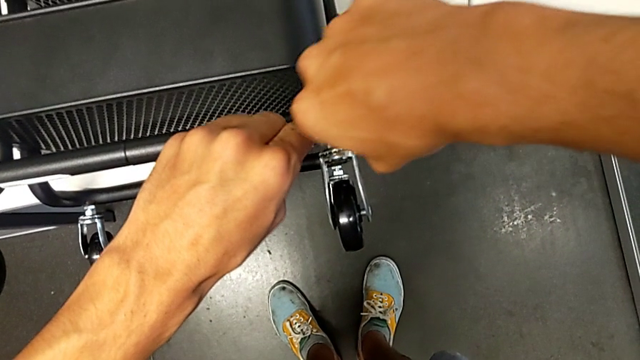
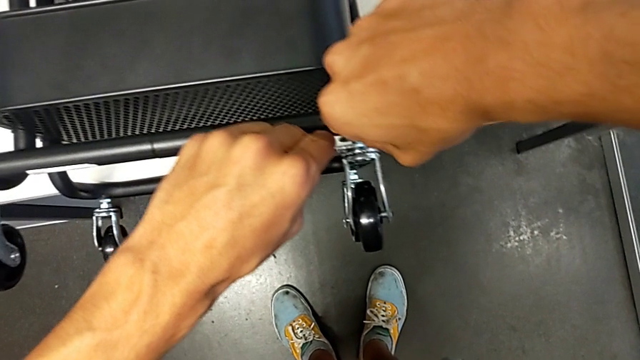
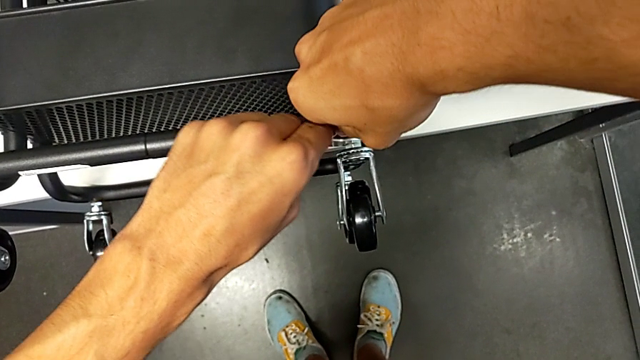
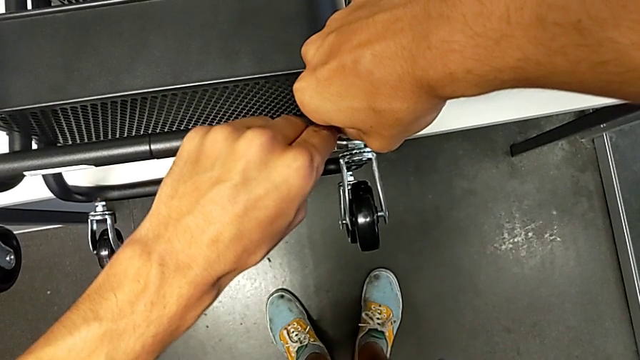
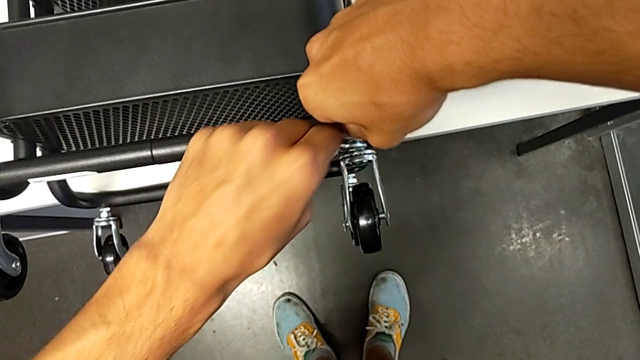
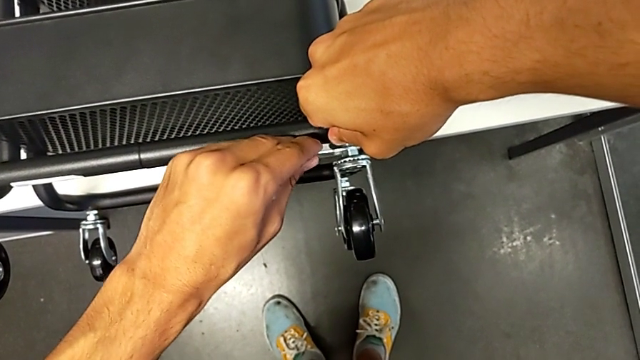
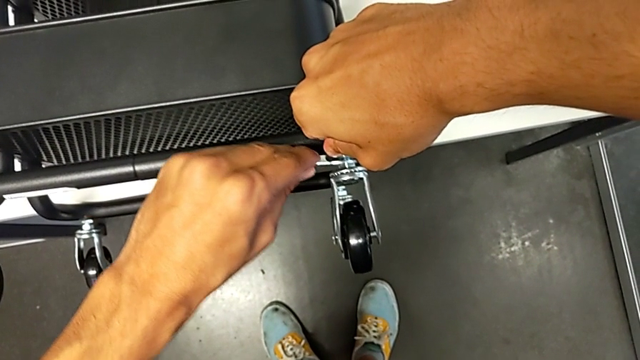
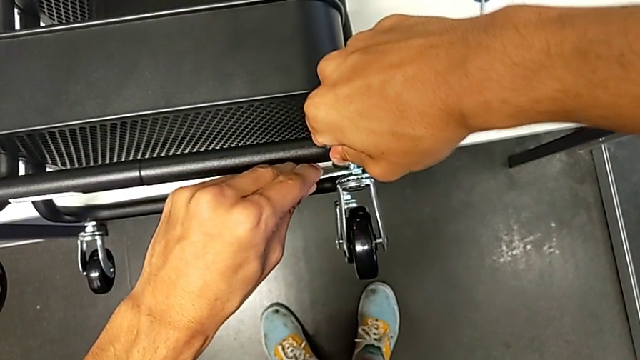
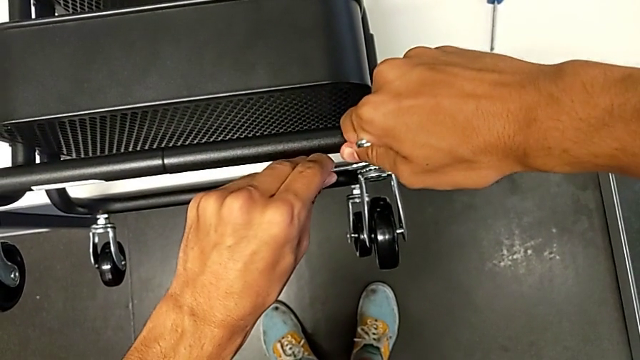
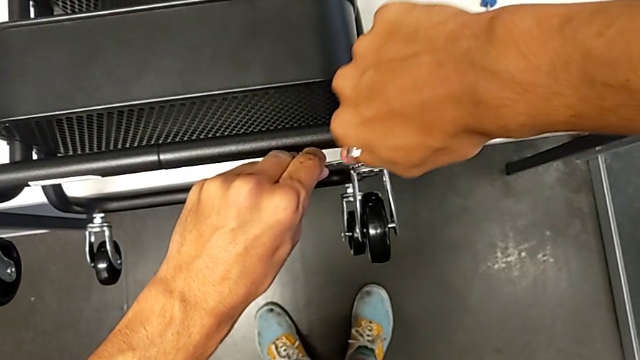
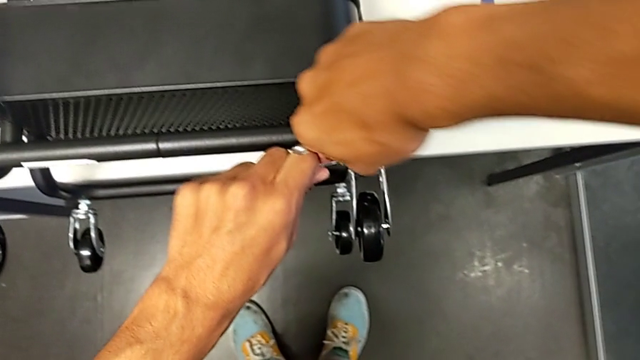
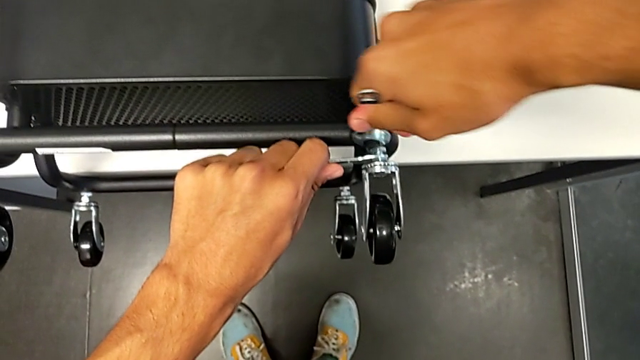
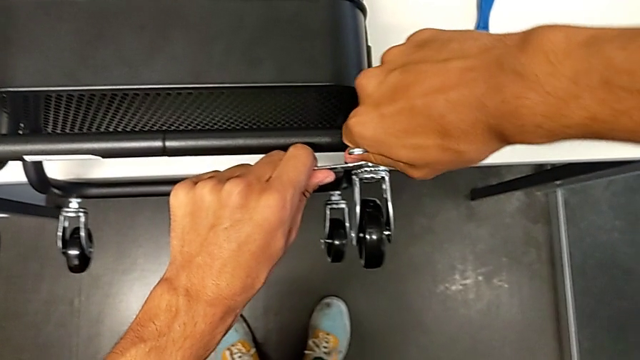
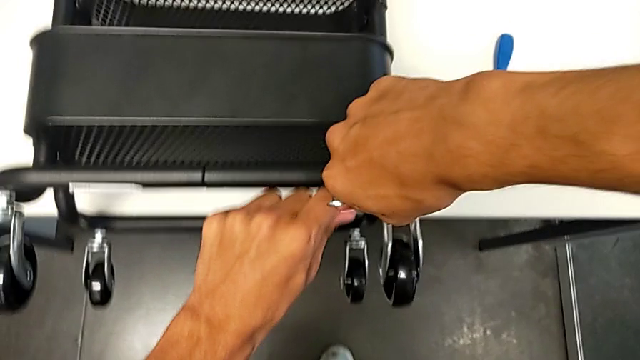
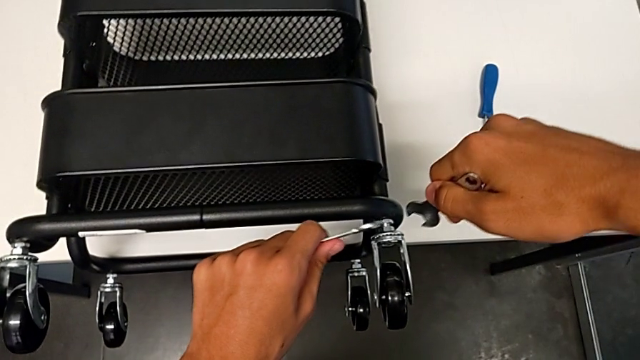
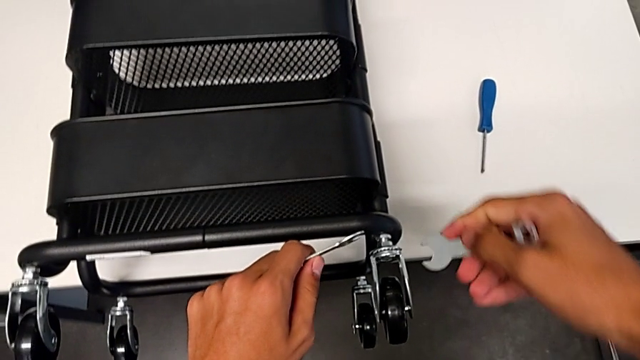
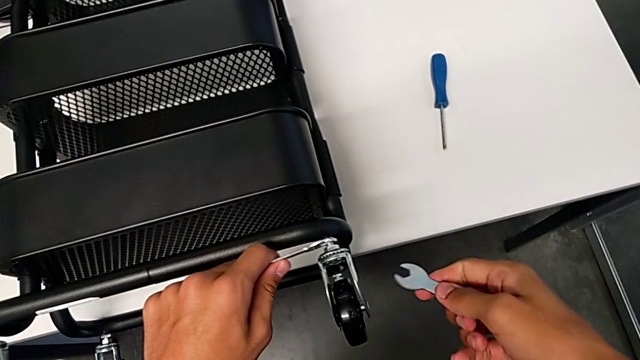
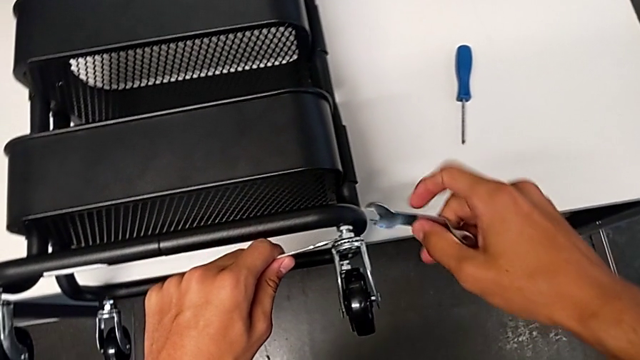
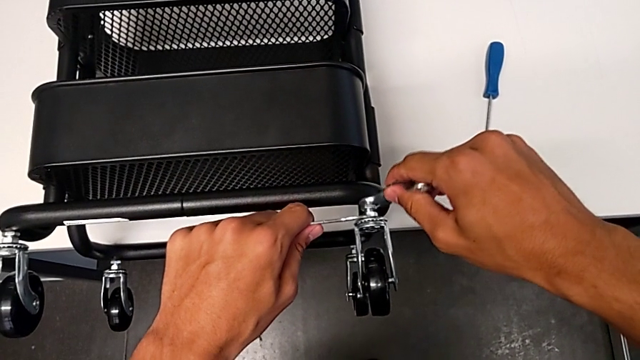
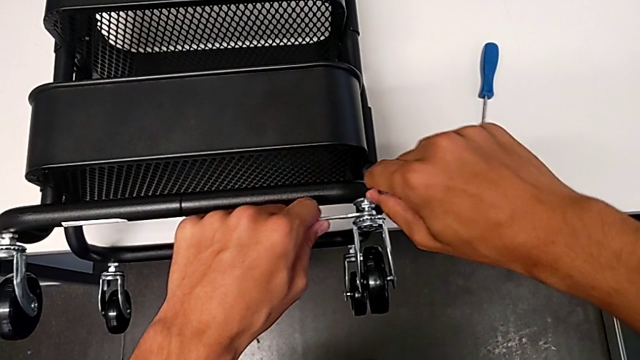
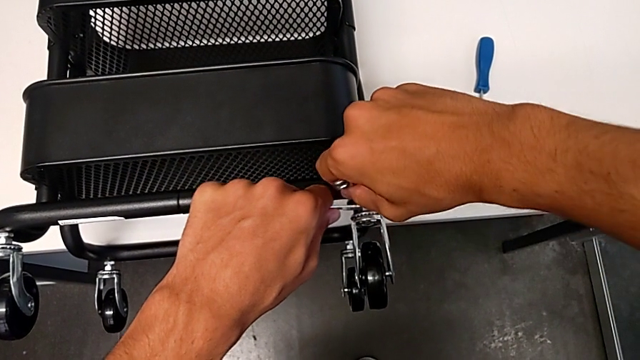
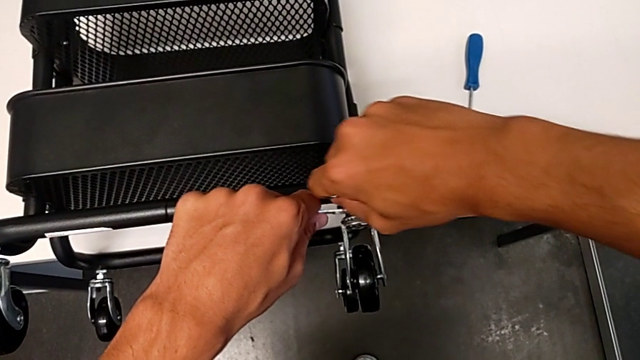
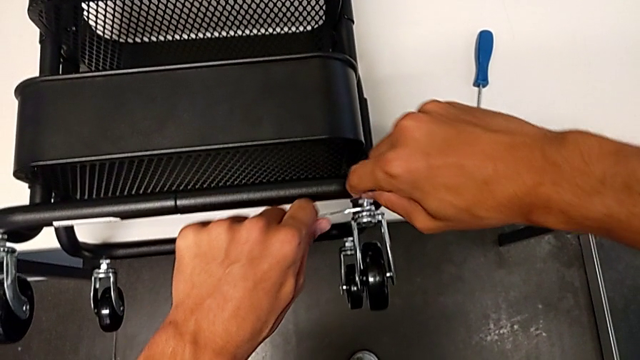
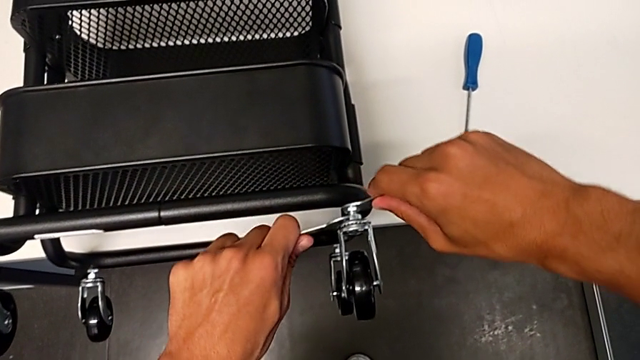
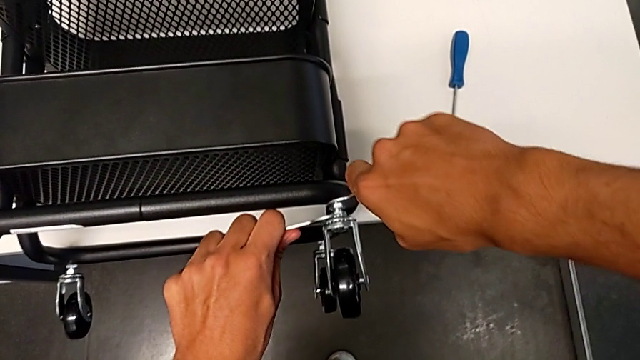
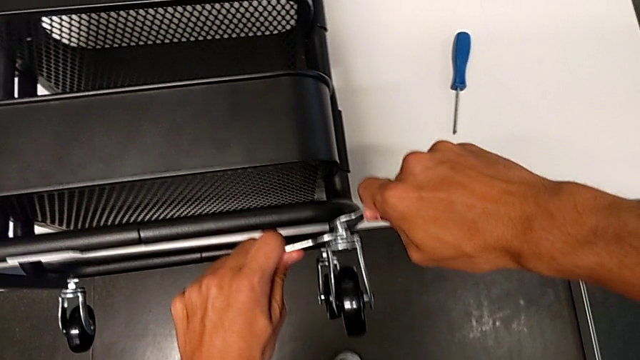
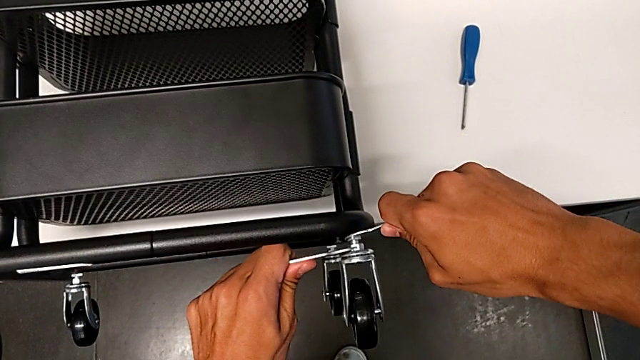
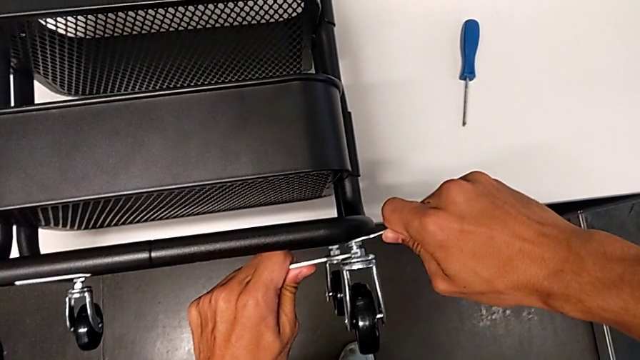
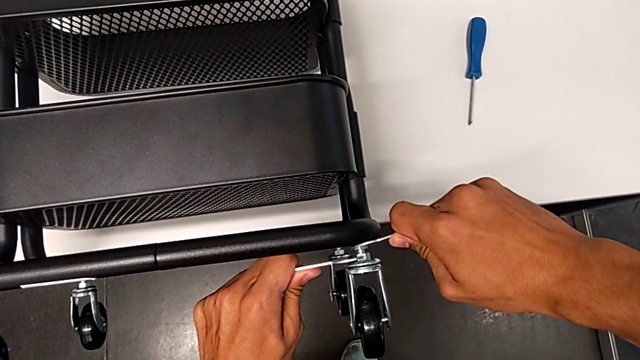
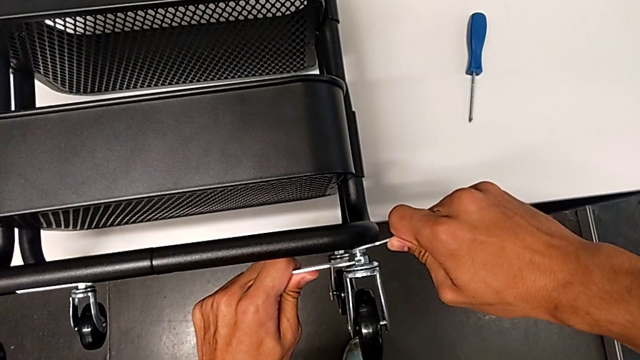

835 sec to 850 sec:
The camera wearer is assembling the shelf's wheels. They wrongly screw the wheel, withdraw the hexagonal wrench, insert it and screw the wheel.

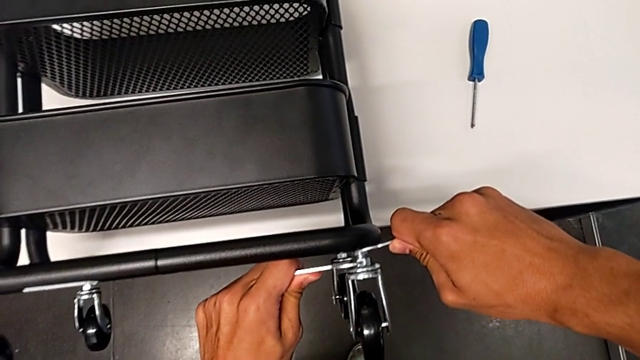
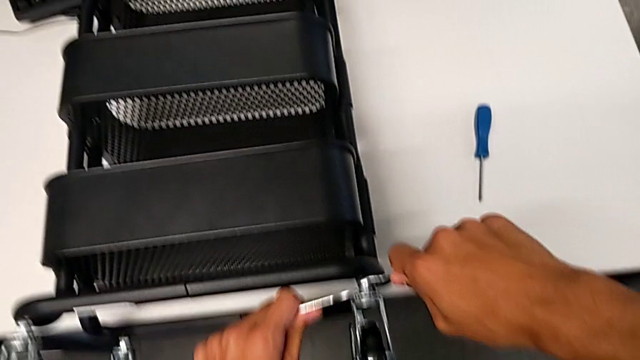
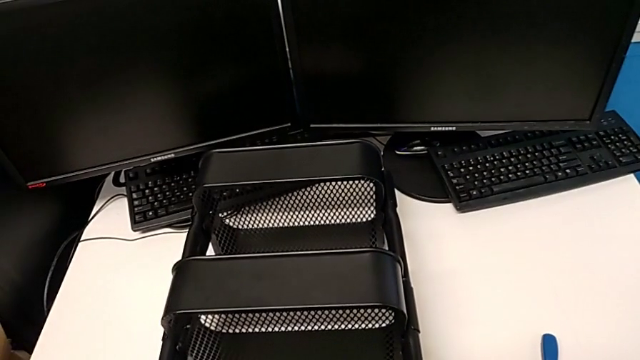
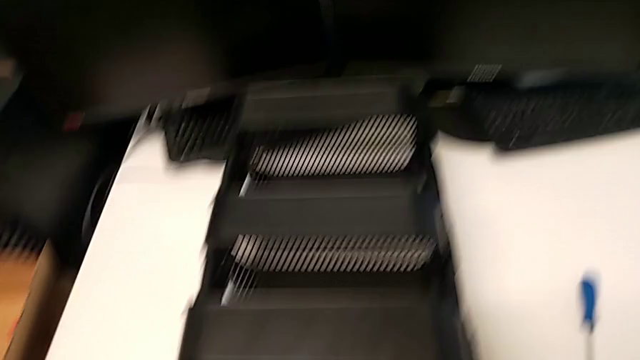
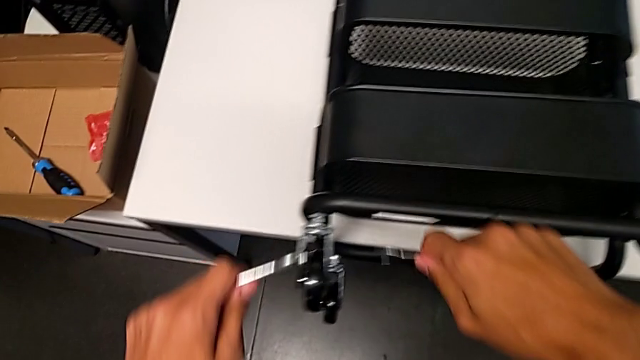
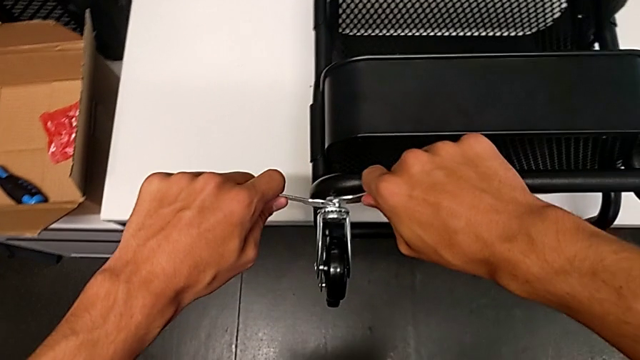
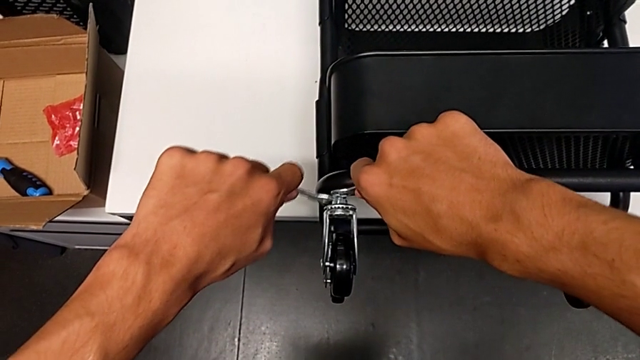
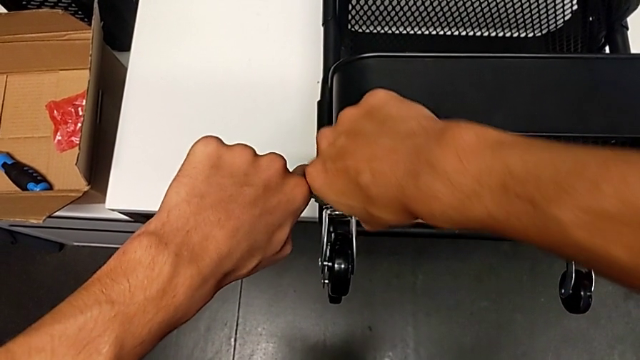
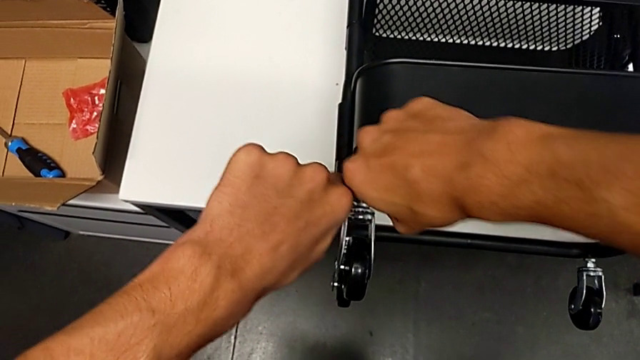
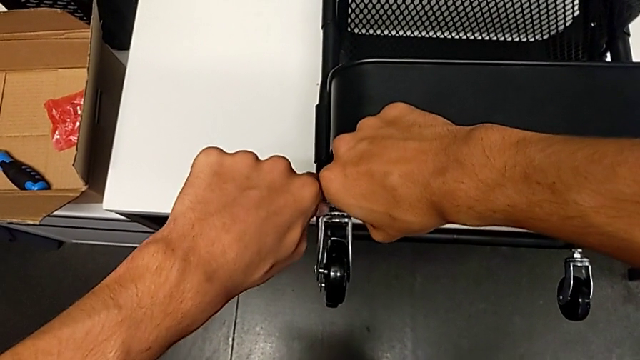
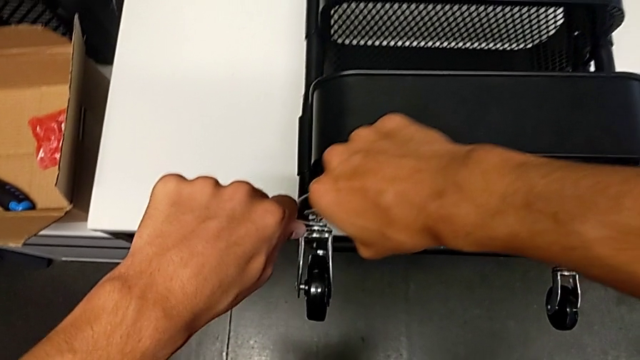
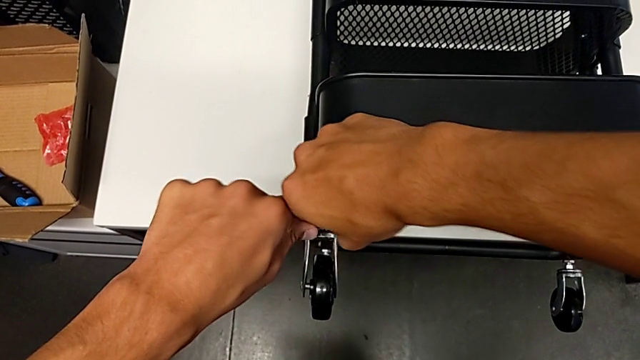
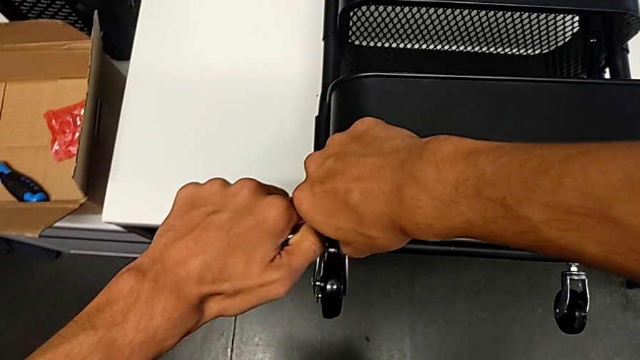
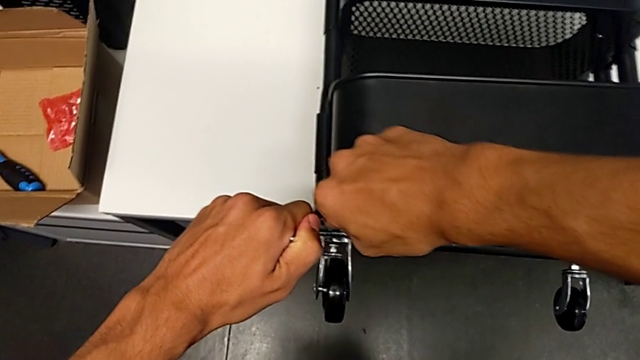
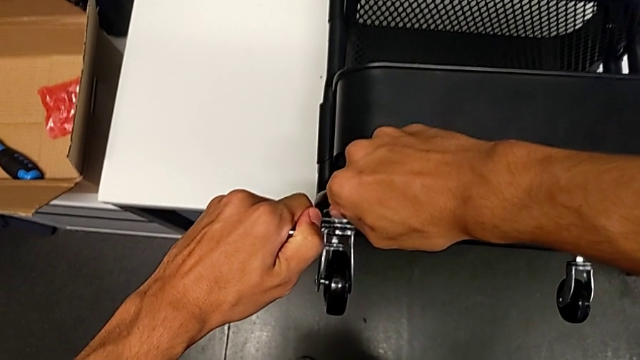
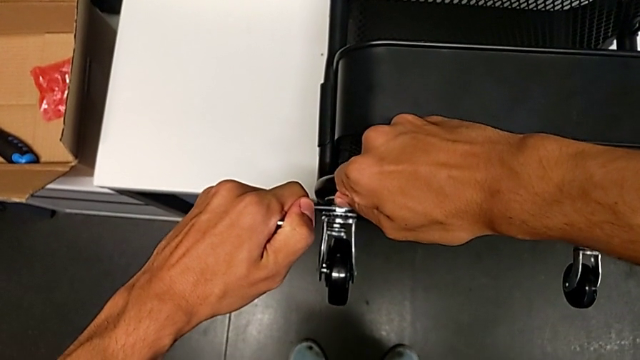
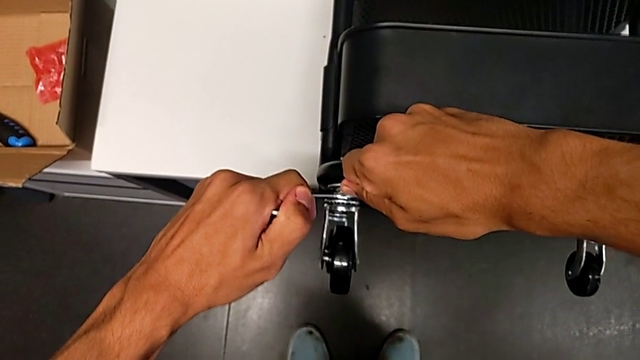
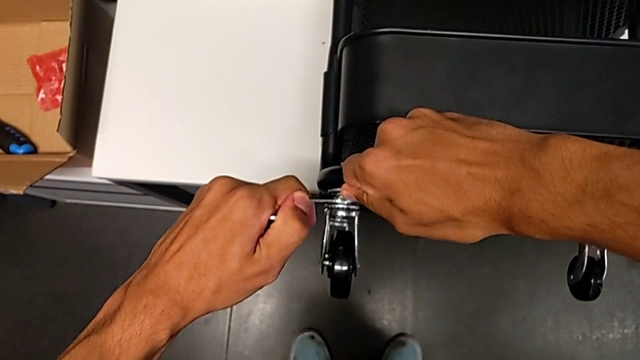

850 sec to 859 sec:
The camera wearer is assembling the shelf's wheels. They withdraw the hexagonal wrench, insert it and begin to screw the wheel.
